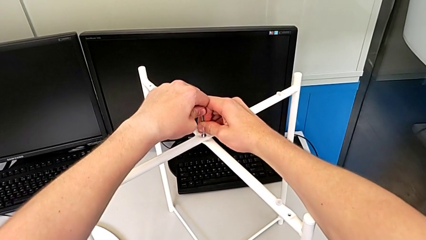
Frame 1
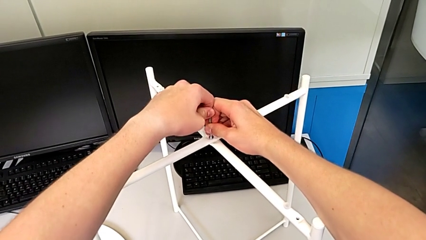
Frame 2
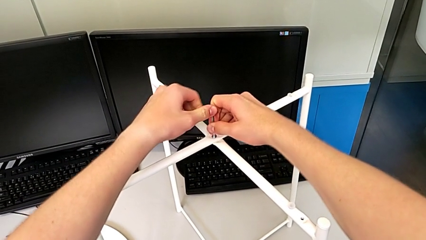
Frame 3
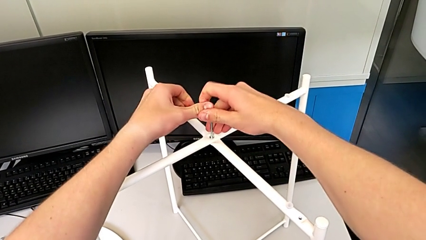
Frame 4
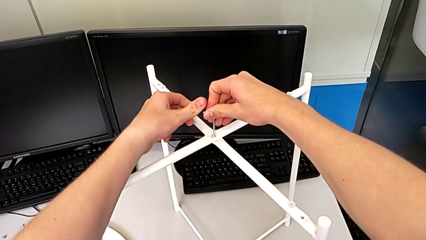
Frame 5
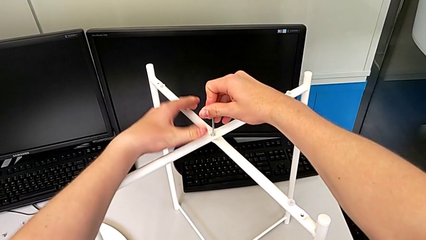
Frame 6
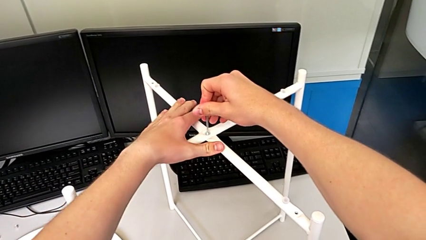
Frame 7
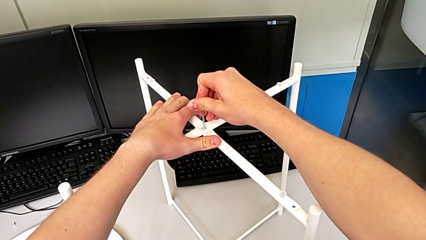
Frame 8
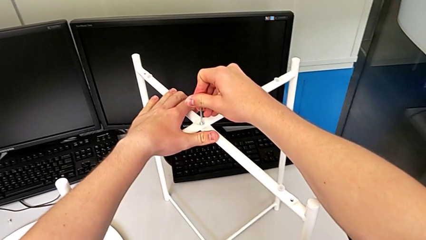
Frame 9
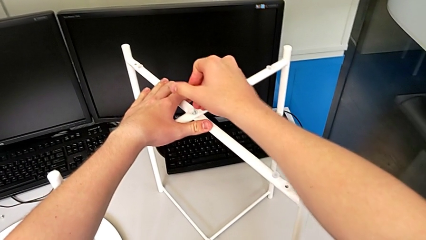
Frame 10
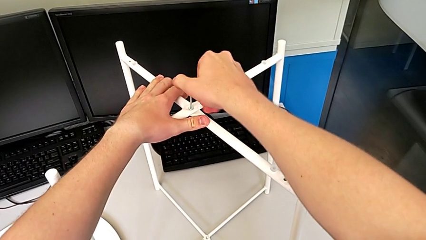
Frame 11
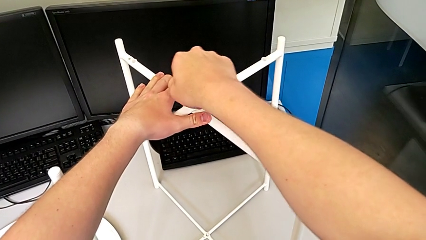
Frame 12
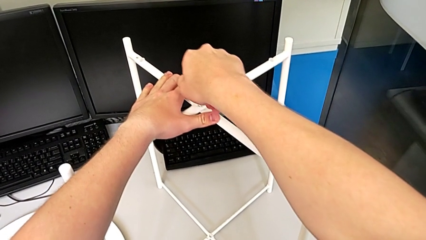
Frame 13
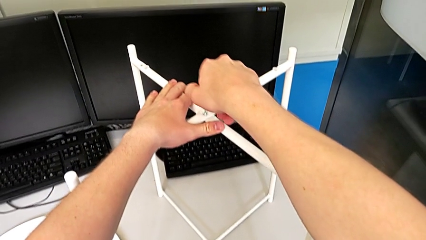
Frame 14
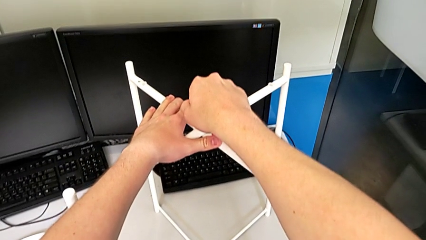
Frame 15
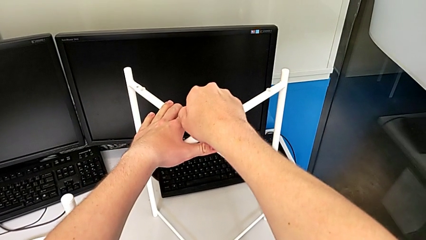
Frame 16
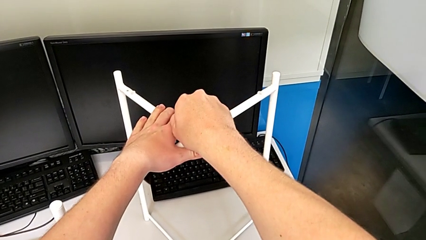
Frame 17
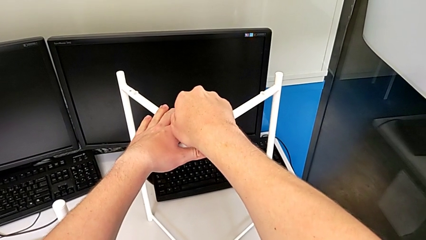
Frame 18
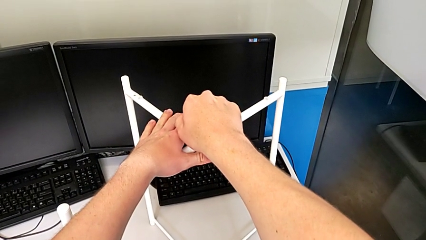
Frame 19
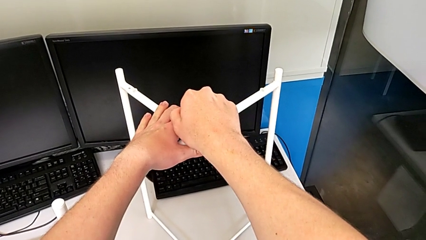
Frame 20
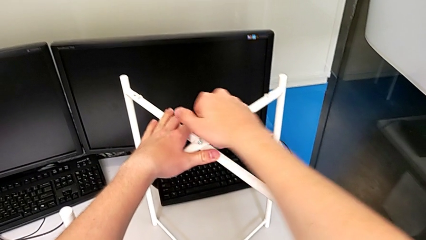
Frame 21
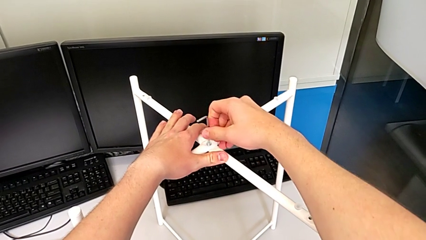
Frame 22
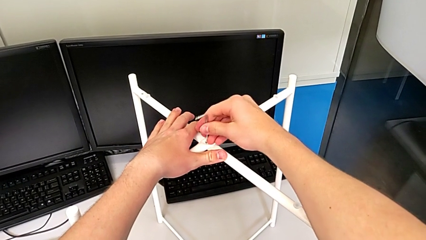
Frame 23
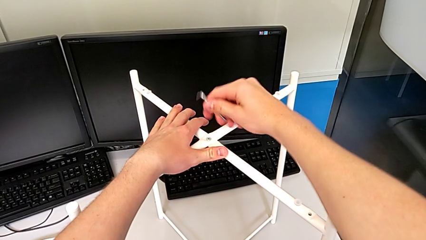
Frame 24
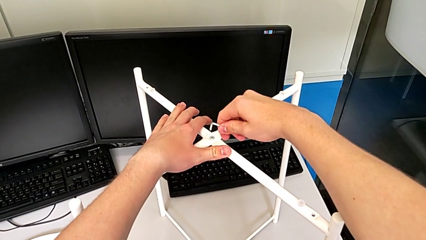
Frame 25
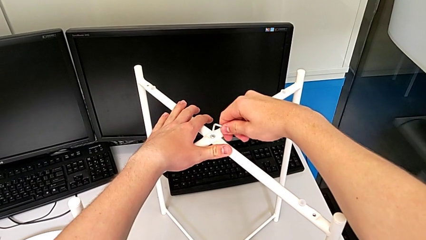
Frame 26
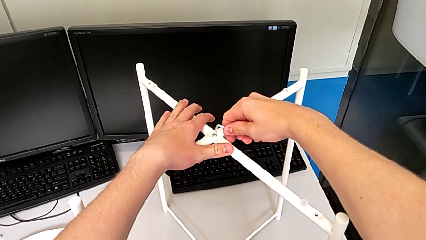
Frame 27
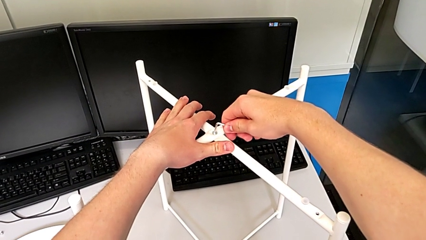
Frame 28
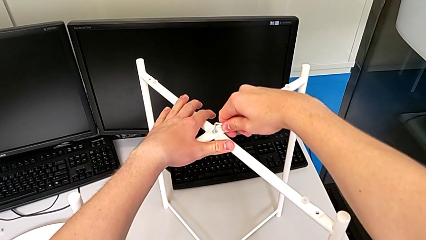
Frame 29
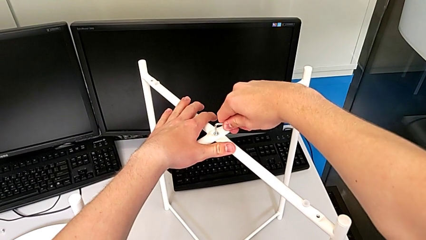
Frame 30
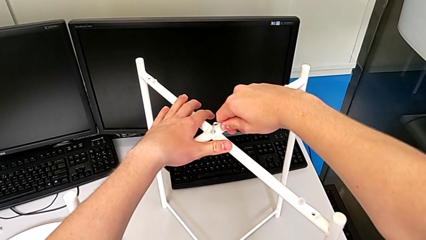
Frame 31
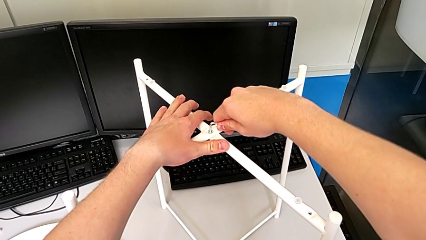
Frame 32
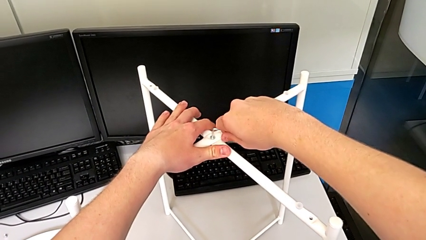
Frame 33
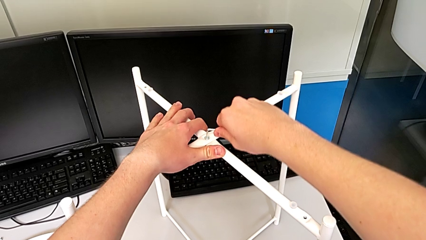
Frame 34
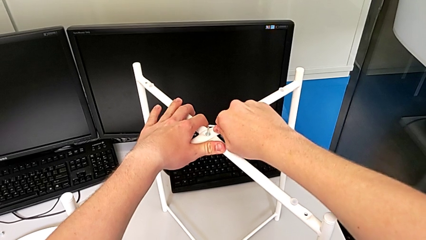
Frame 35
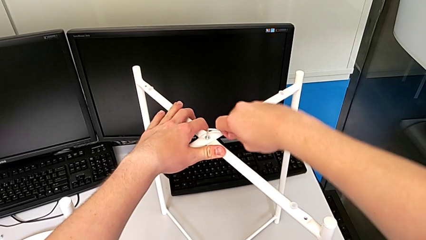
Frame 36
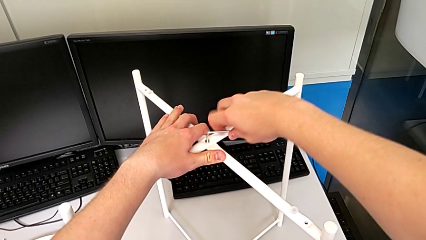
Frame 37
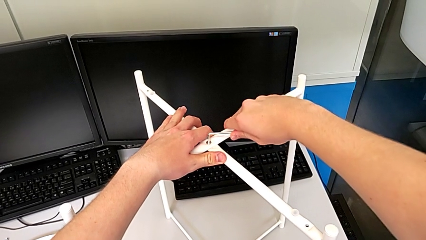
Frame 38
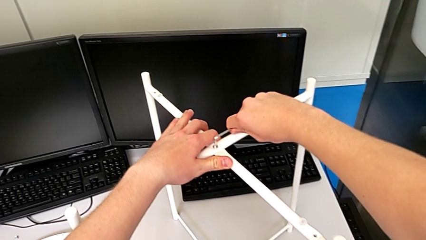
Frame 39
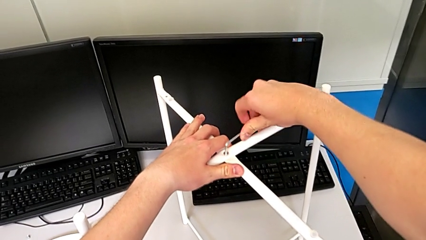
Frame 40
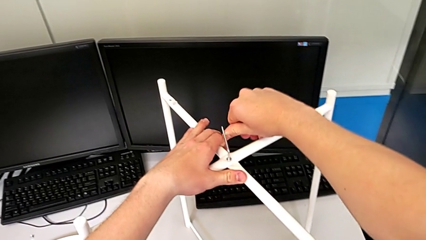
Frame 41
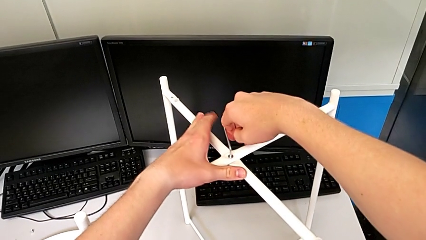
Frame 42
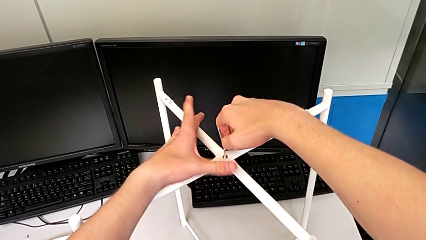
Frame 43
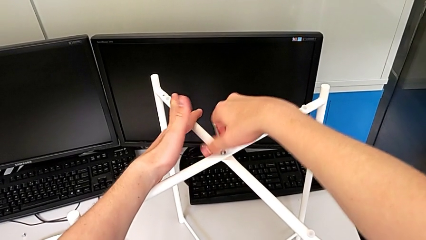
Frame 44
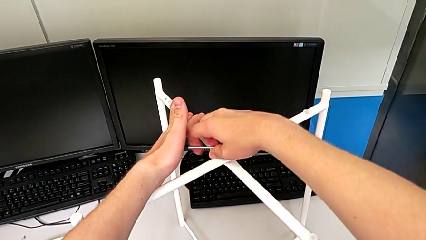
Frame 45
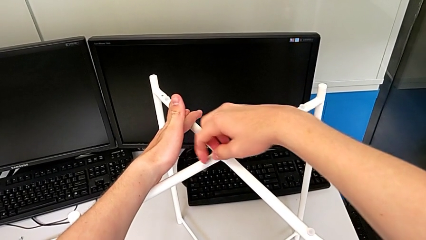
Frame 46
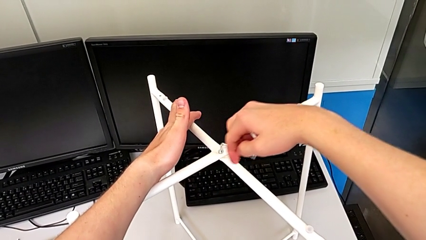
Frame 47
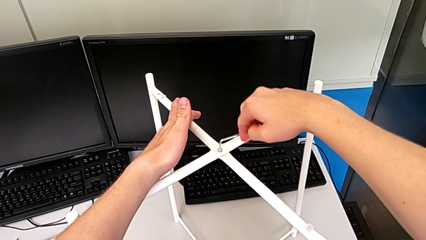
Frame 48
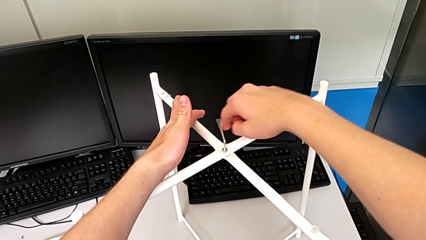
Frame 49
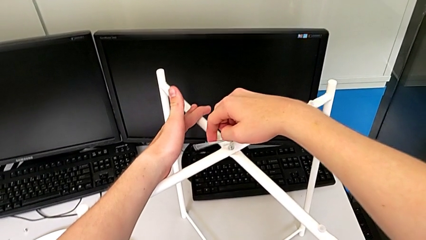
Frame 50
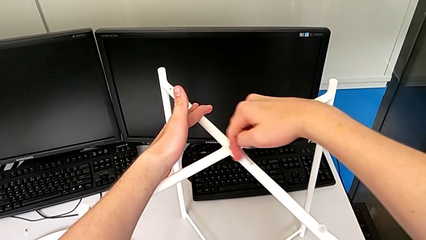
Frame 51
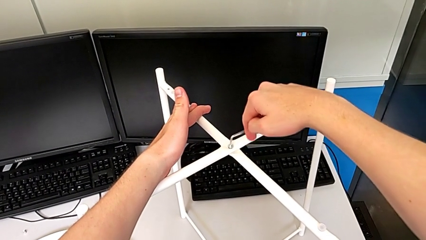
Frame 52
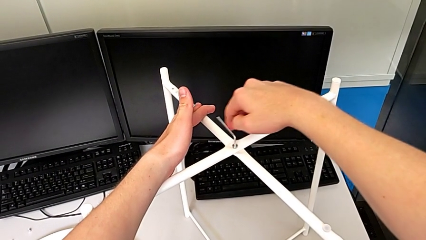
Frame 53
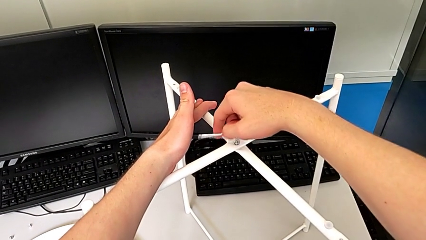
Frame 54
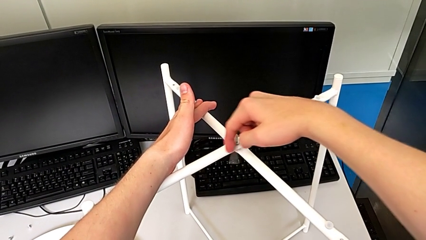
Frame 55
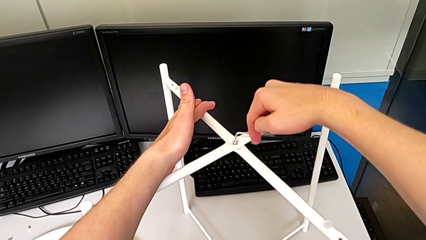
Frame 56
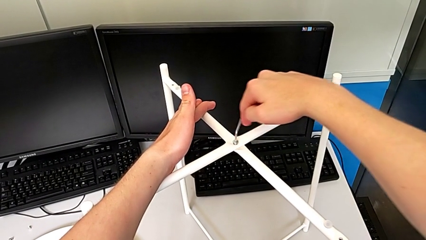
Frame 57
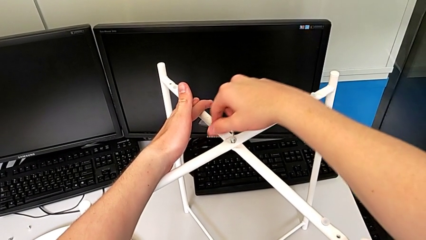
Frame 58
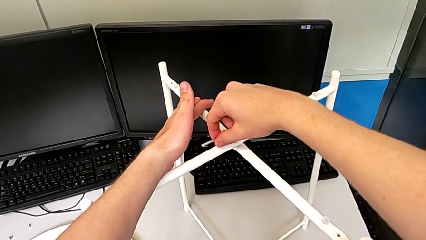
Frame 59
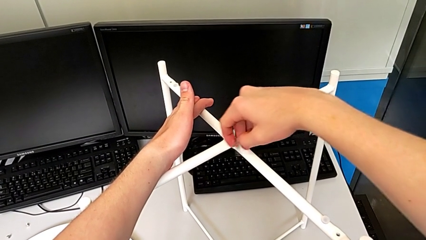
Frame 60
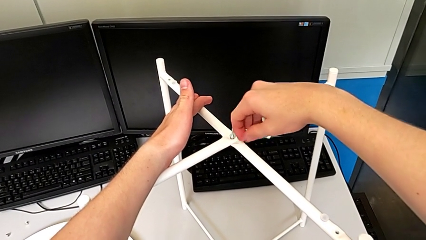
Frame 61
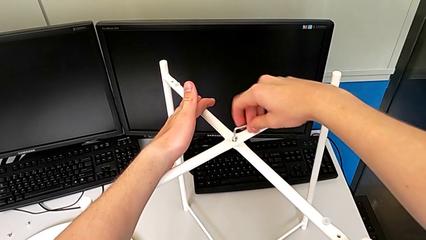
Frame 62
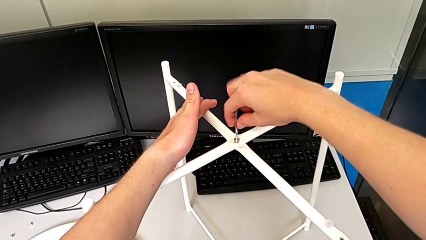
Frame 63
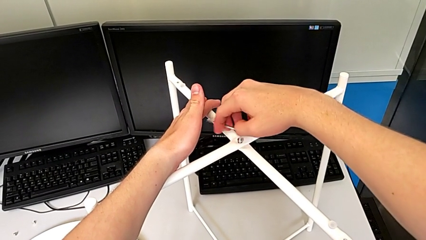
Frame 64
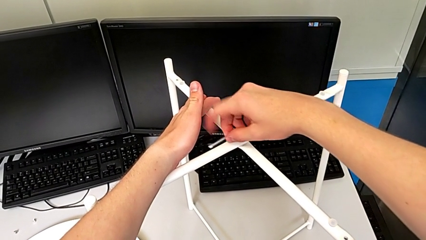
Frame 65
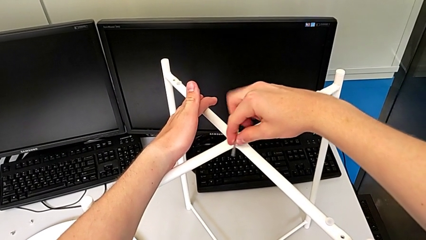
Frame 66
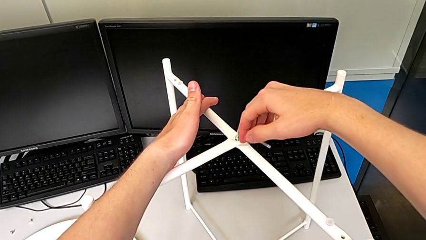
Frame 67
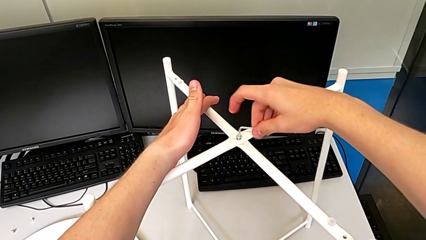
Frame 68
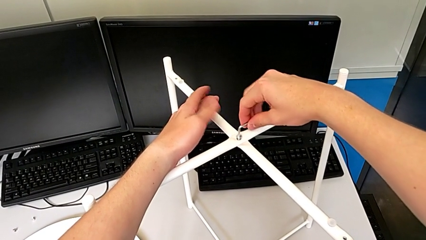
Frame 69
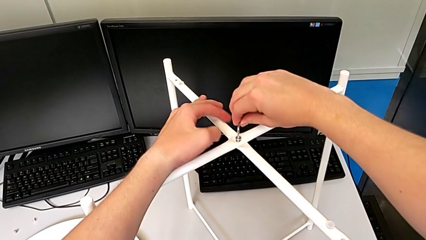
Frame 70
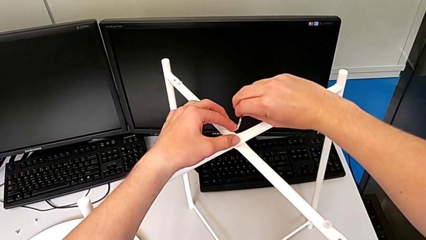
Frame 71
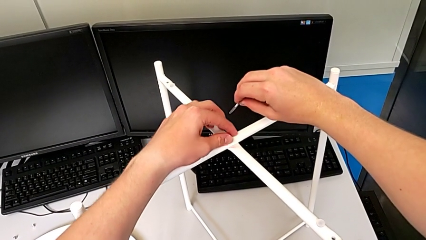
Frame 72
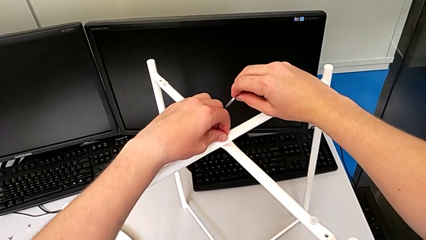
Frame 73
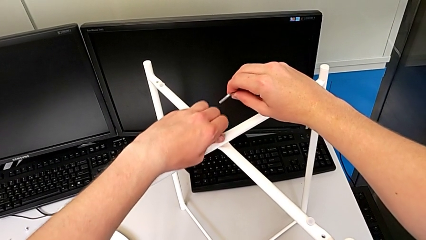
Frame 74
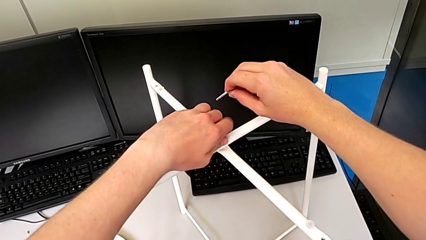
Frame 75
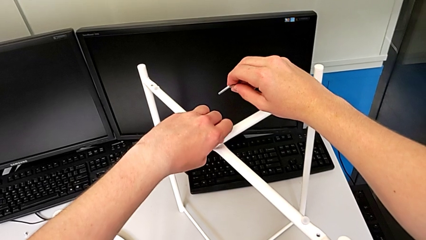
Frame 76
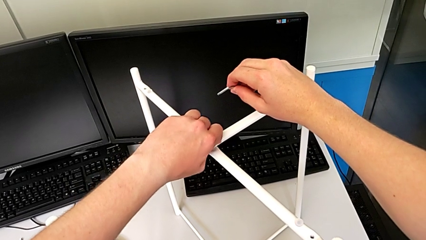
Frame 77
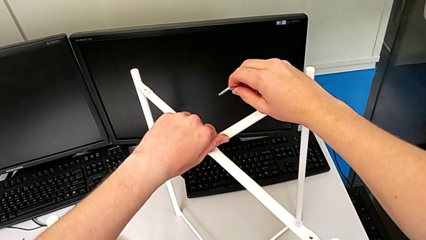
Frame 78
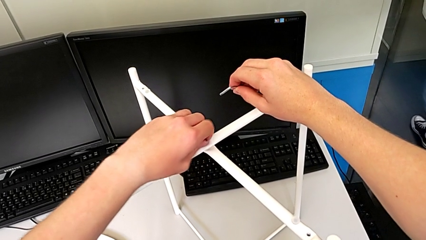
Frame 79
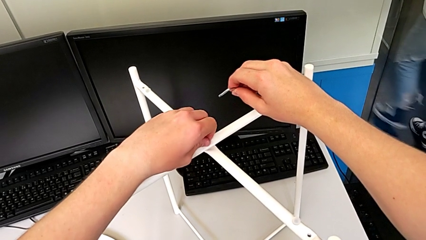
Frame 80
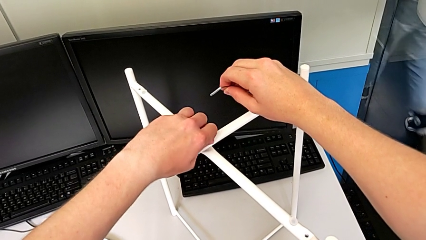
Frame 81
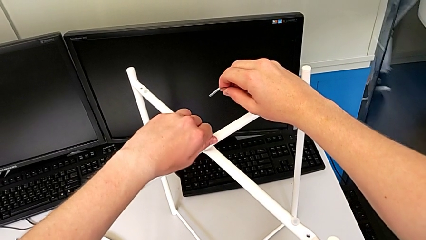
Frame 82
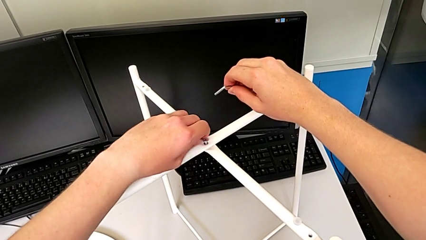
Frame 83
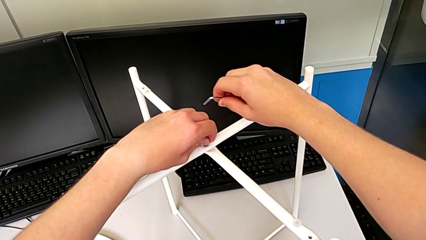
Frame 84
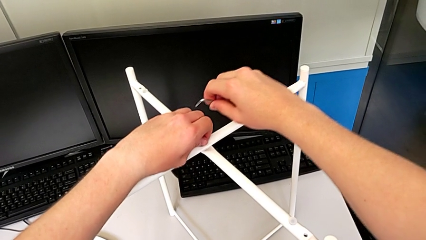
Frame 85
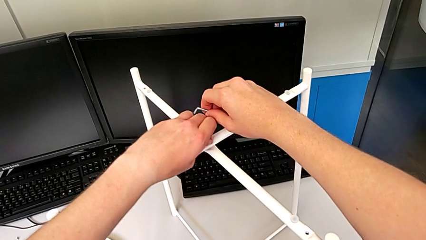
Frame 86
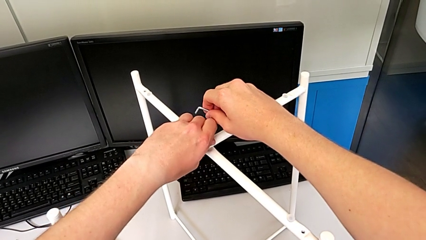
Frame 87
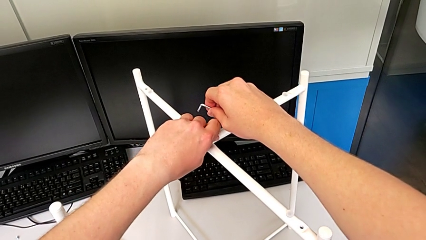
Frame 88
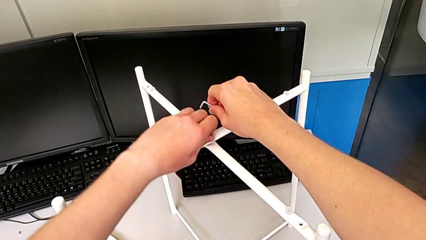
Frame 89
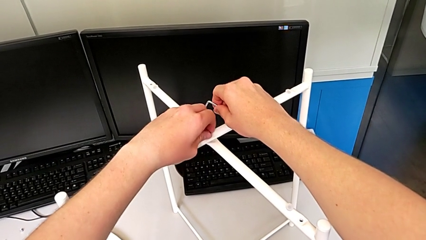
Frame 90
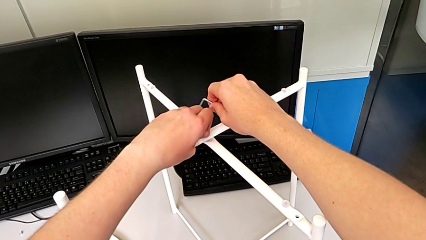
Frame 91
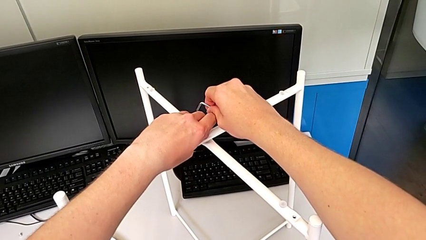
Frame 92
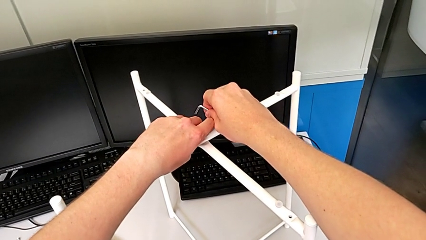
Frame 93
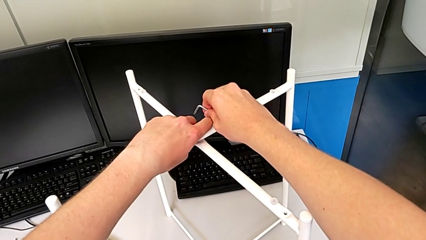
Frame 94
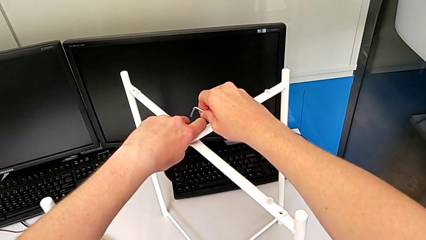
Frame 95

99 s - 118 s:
The camera wearer is unscrewing the low hex socket head of the legs. They unscrew the top hex socket head, rotate the Allen wrench, insert the Allen wrench, unscrew the hex socket head, grab it and rotate it.
